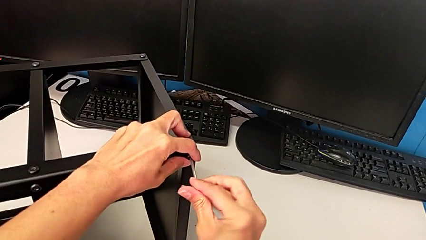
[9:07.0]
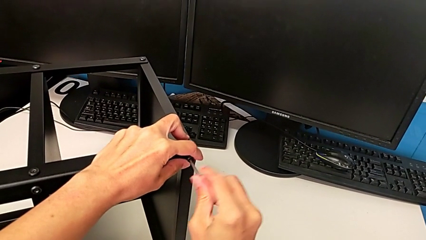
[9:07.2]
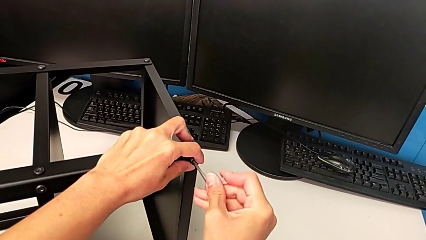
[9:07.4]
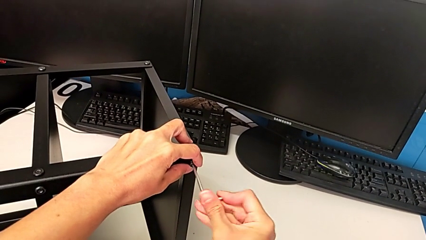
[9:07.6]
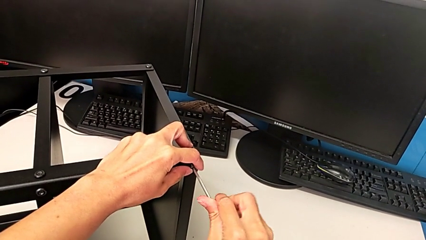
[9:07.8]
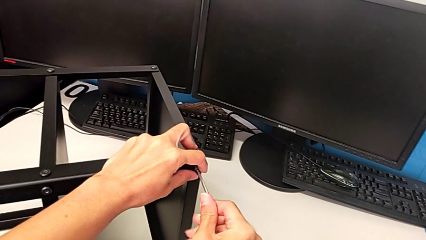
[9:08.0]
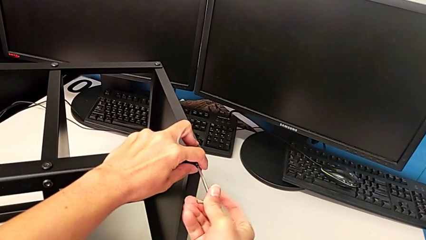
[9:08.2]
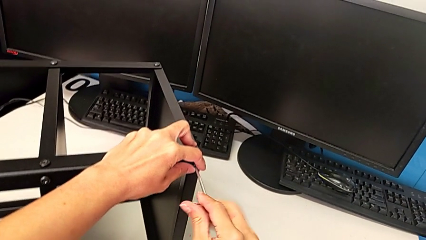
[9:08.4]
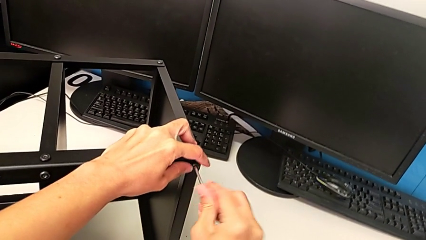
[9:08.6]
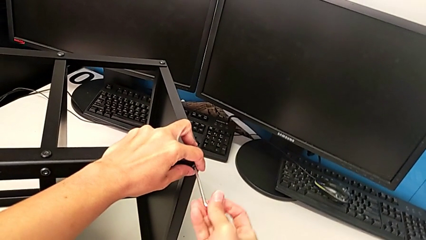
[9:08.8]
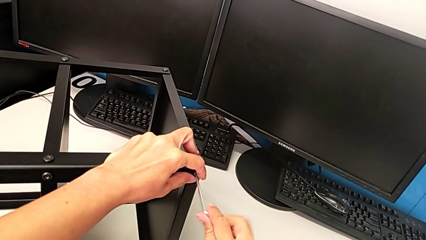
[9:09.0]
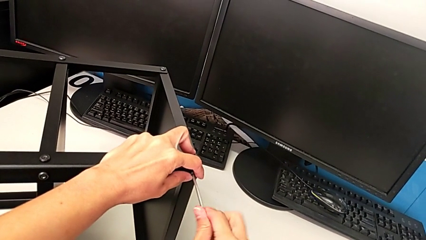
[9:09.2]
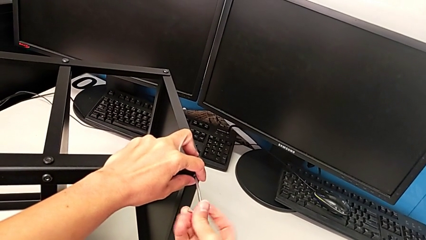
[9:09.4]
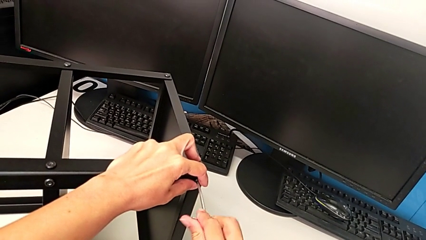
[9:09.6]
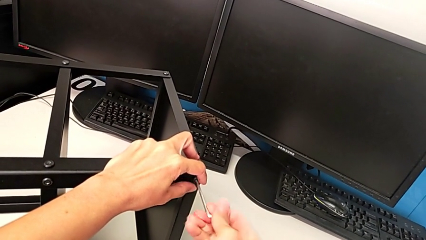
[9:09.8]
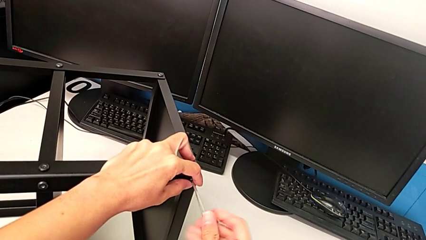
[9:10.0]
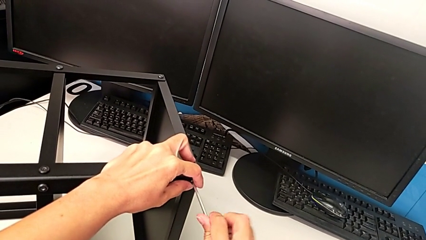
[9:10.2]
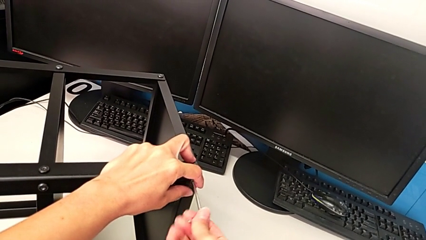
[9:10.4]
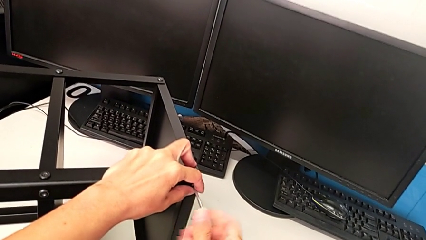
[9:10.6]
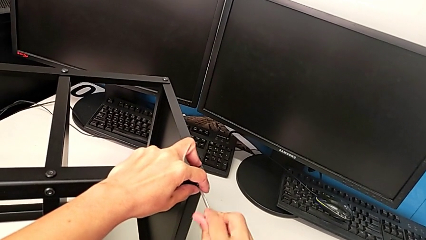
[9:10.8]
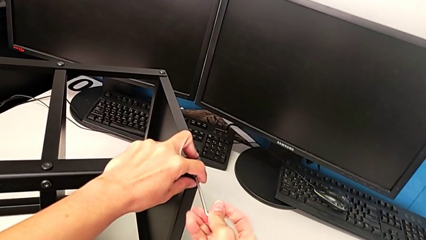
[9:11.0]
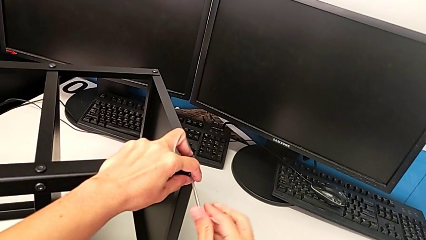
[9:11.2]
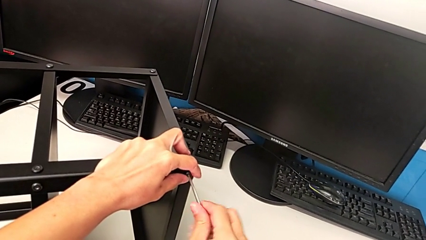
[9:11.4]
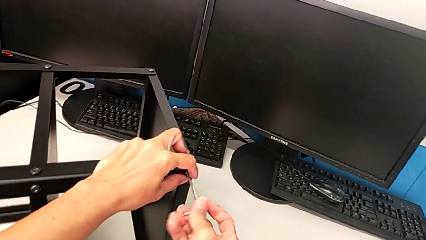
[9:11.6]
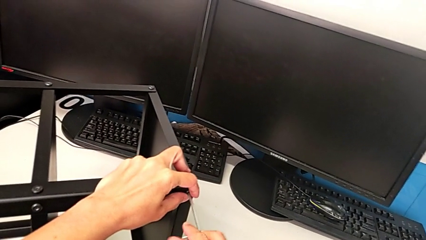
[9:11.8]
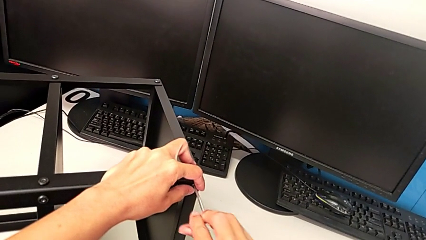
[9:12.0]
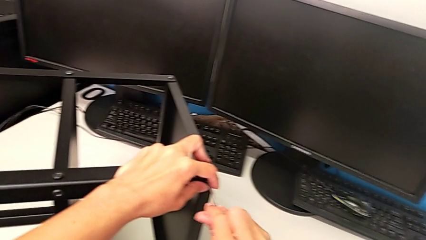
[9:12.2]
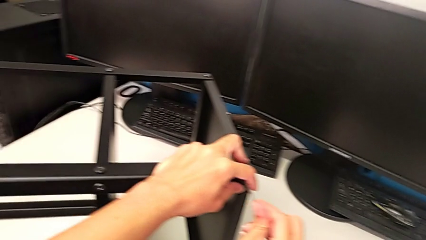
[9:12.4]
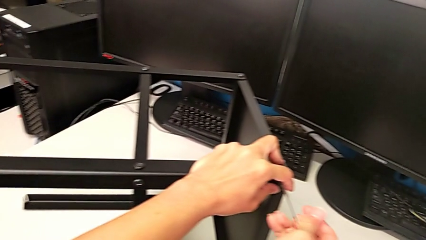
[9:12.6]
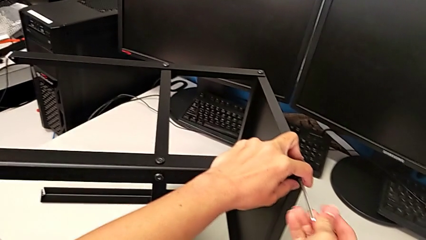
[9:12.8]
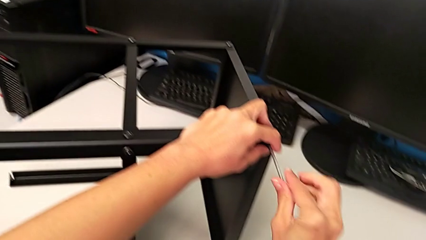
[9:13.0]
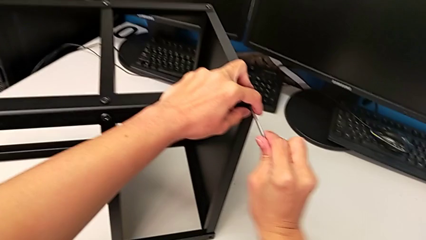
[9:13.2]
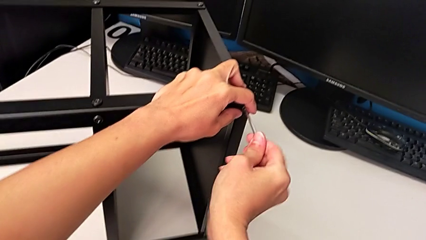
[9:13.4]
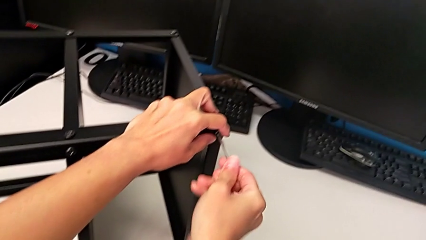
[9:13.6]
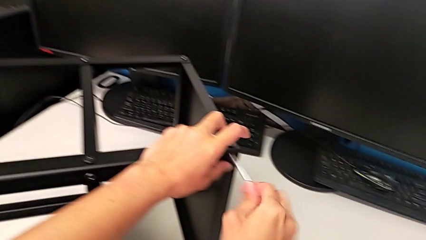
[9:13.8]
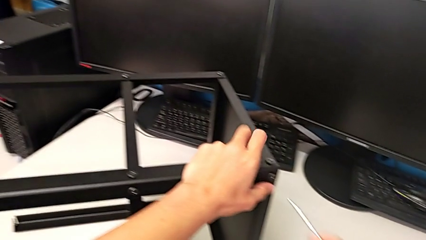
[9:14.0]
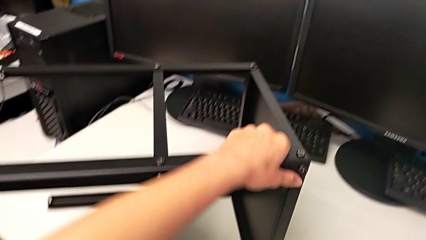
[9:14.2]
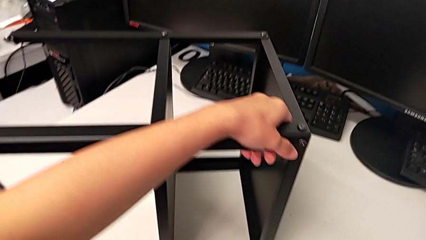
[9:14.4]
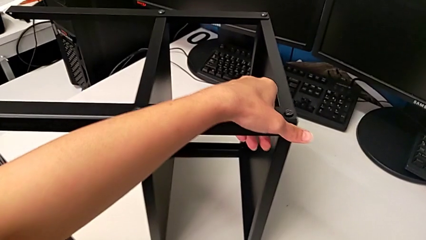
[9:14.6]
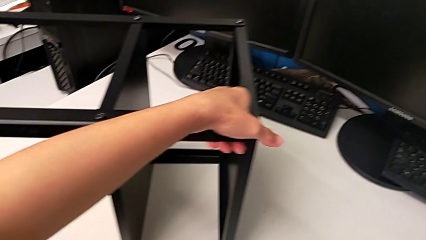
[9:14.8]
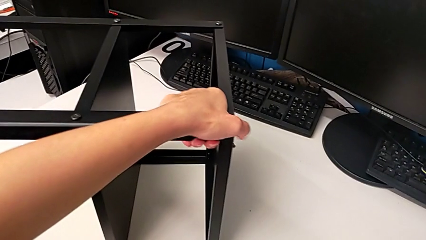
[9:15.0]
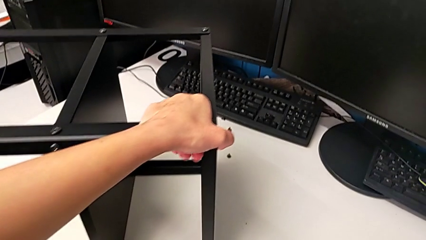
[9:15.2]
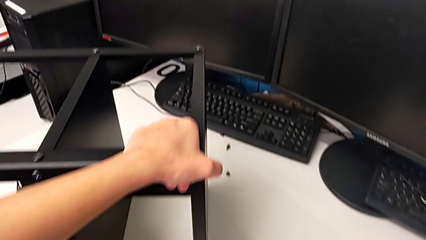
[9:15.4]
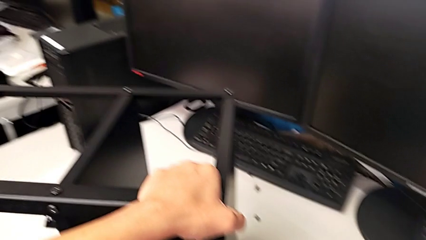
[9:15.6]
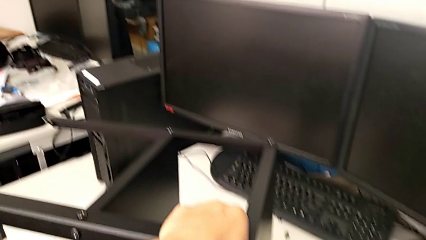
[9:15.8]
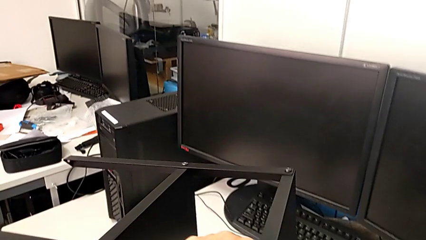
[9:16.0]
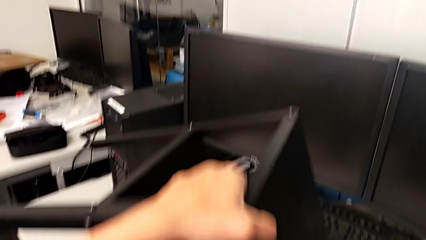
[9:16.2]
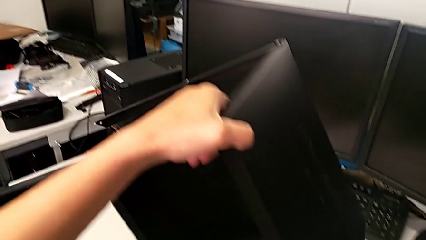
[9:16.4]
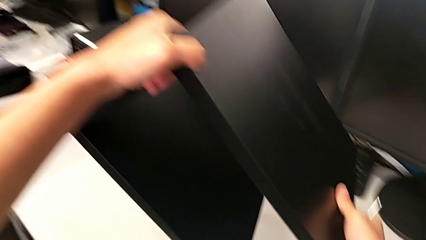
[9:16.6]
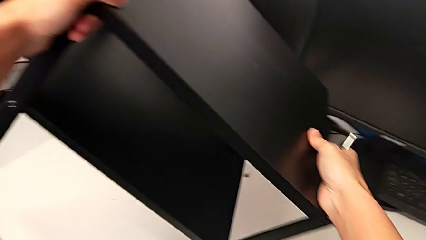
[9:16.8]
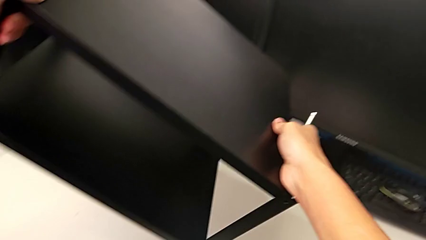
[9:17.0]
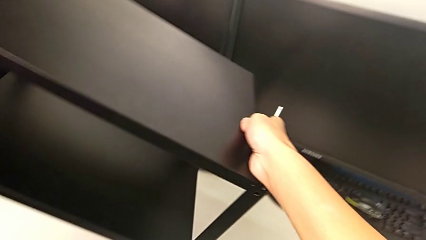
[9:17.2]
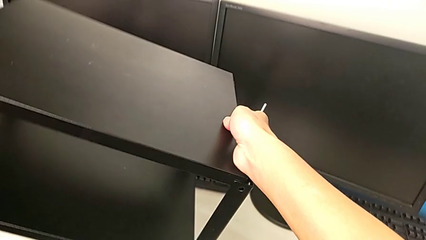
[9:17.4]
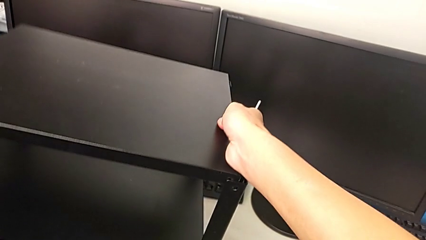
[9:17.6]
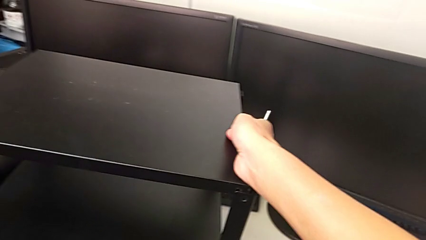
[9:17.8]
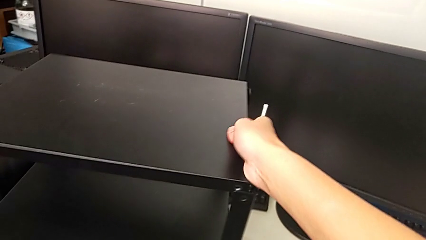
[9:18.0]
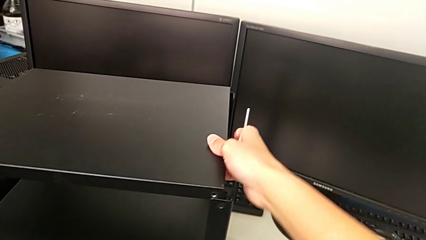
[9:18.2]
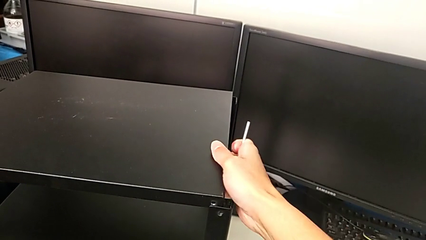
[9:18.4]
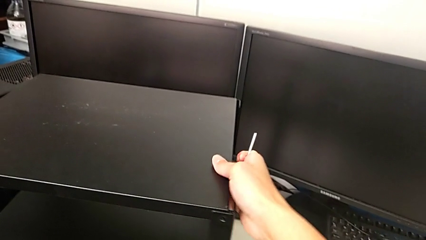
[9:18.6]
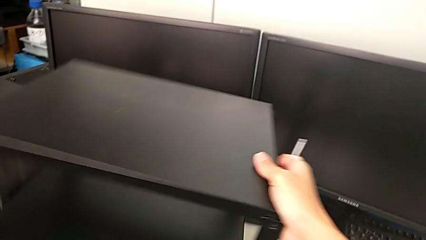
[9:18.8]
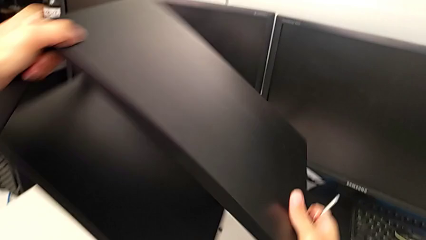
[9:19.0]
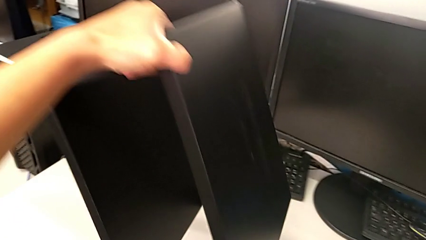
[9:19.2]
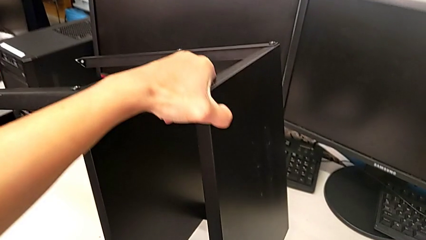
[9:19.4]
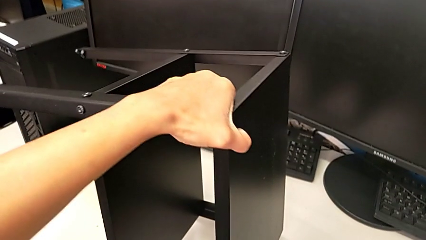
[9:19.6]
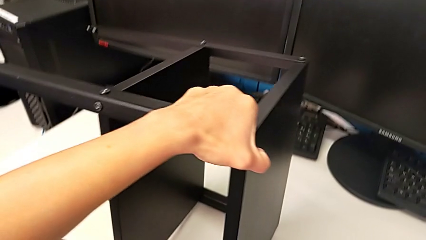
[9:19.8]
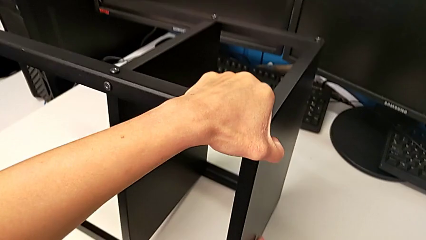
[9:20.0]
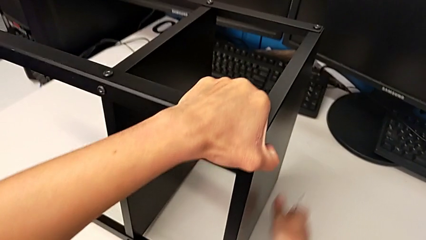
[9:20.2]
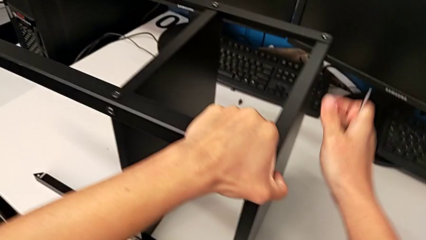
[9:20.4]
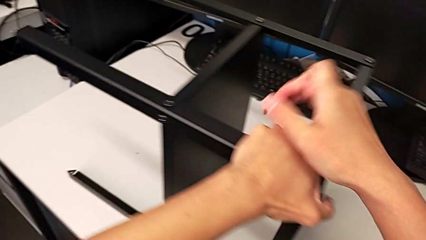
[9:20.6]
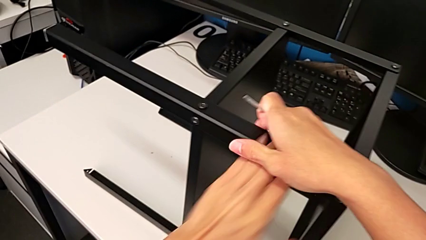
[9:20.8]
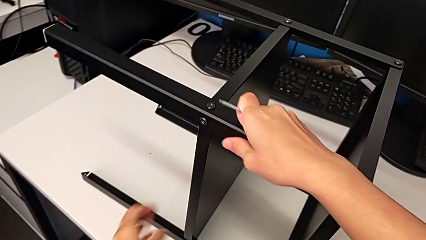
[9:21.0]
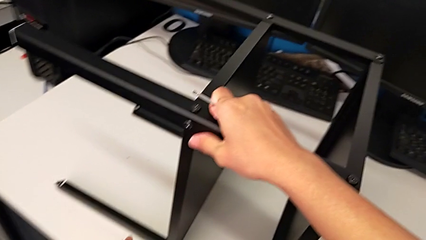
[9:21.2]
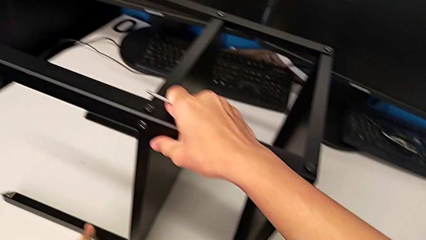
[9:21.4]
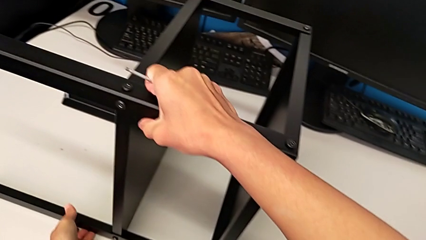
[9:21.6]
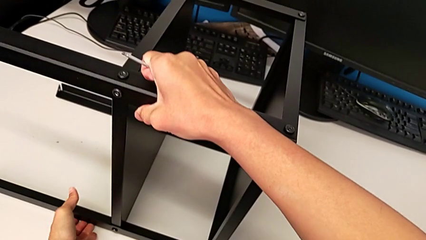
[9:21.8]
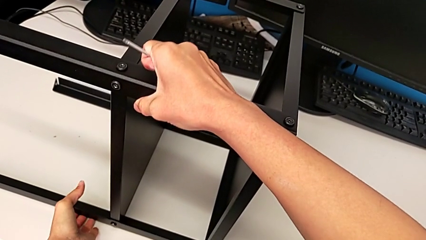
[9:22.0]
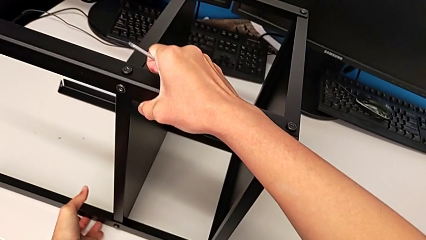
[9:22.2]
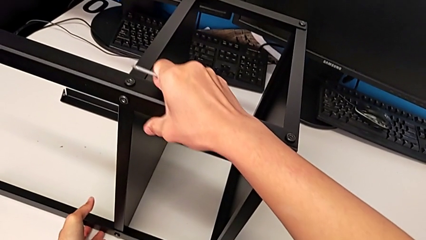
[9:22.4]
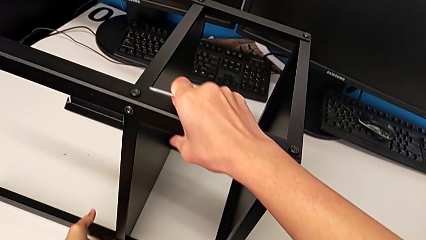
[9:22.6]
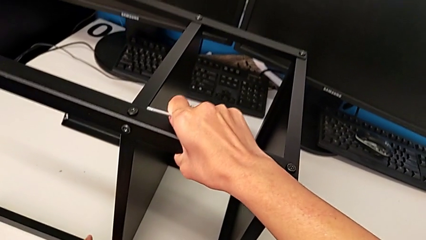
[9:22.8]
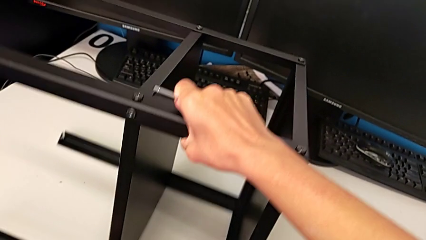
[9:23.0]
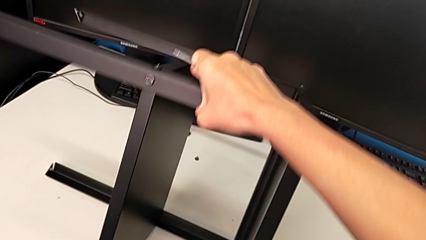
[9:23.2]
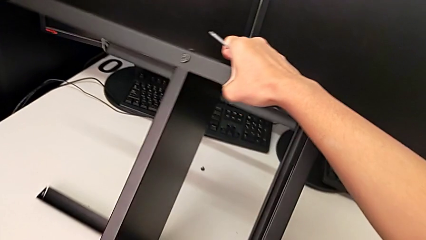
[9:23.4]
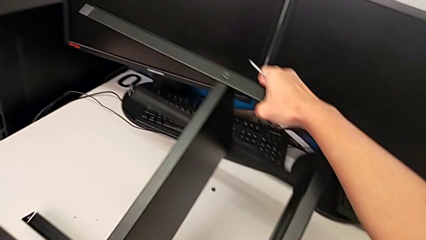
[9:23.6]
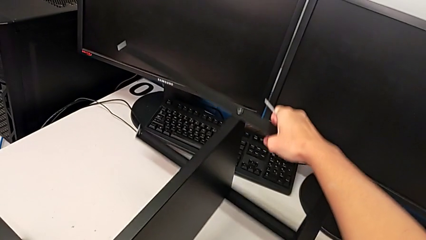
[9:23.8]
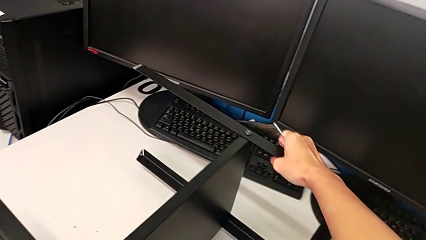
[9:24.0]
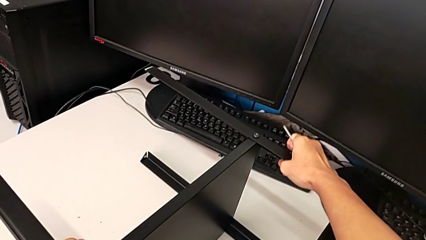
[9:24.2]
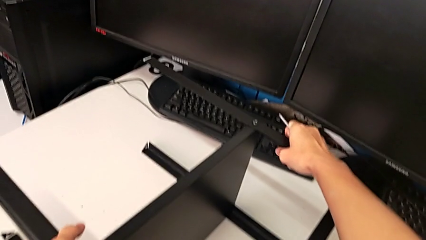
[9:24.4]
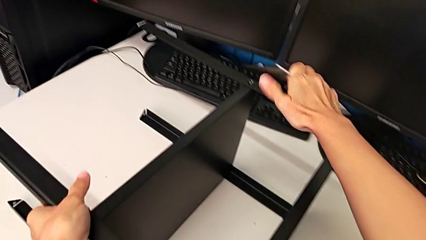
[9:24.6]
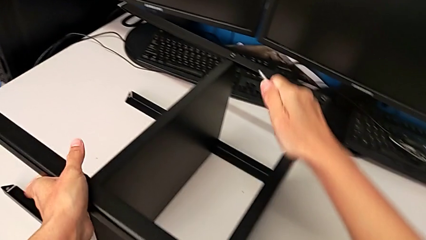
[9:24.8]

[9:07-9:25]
The camera wearer is screwing the second leg. They keep screwing the hex socket head, withdraw the Allen wrench, wrongly rotate the nightstand and rotate it twice.
